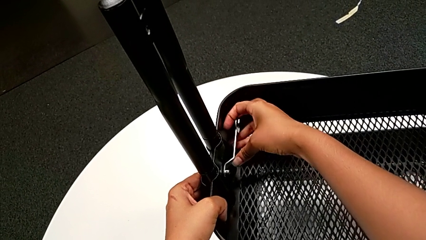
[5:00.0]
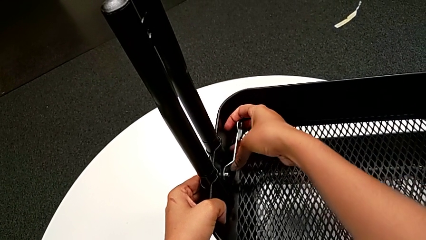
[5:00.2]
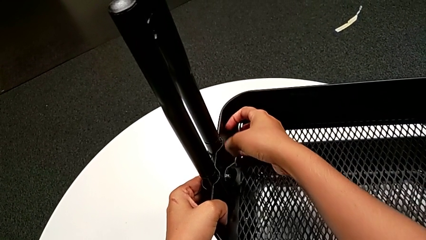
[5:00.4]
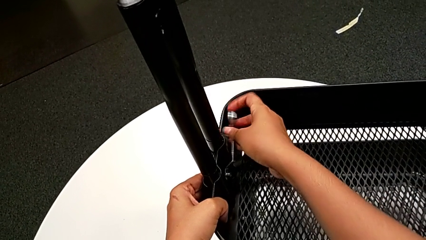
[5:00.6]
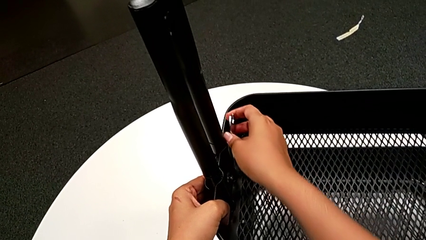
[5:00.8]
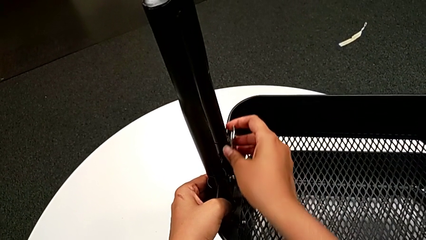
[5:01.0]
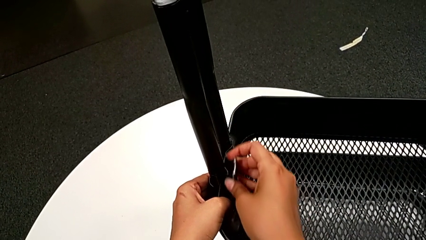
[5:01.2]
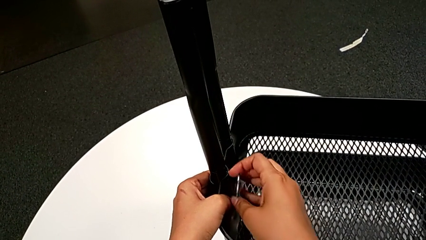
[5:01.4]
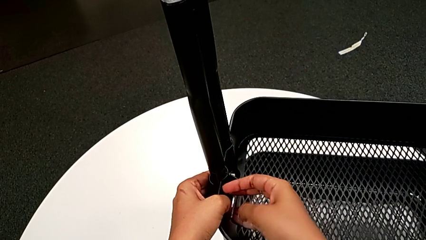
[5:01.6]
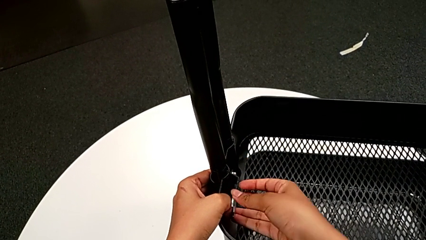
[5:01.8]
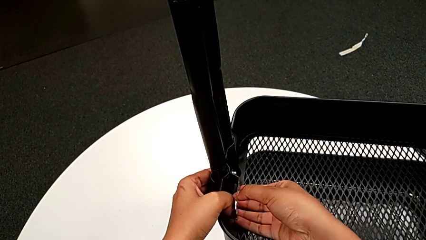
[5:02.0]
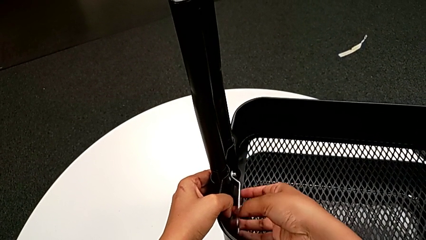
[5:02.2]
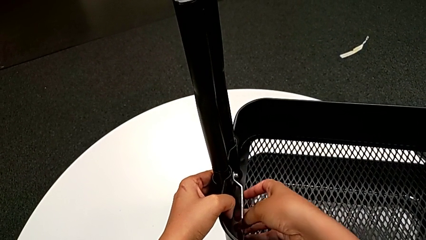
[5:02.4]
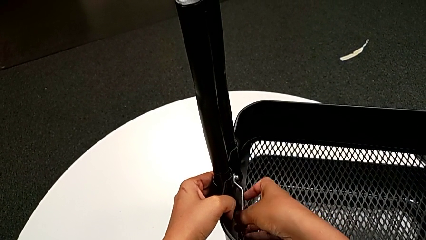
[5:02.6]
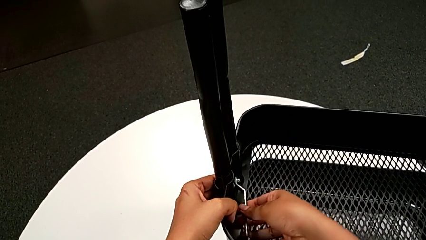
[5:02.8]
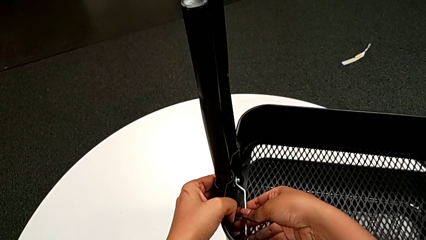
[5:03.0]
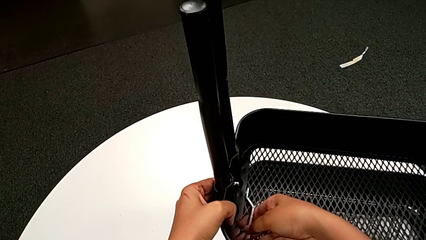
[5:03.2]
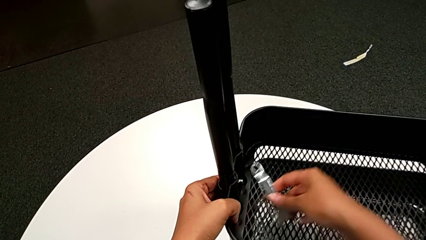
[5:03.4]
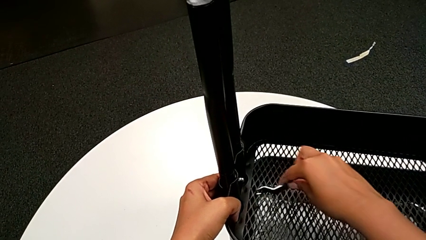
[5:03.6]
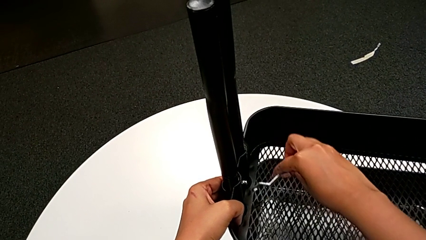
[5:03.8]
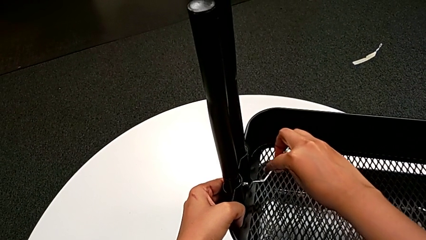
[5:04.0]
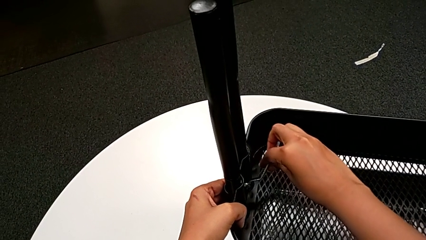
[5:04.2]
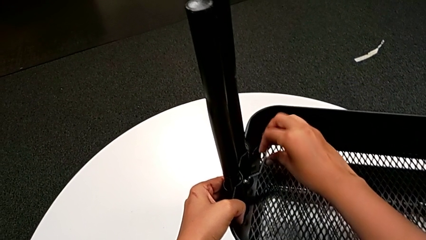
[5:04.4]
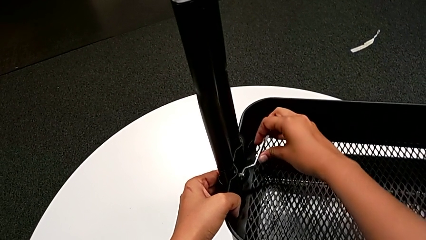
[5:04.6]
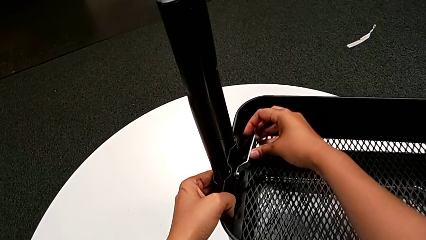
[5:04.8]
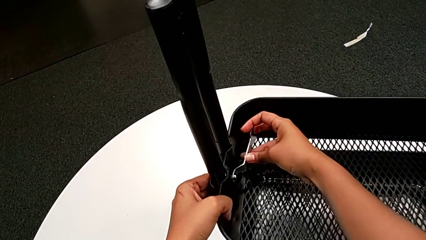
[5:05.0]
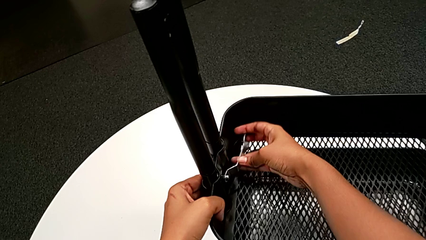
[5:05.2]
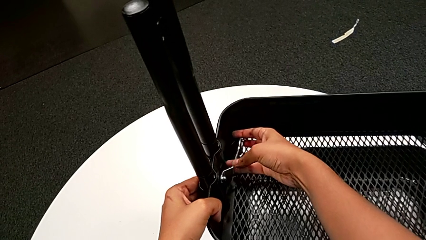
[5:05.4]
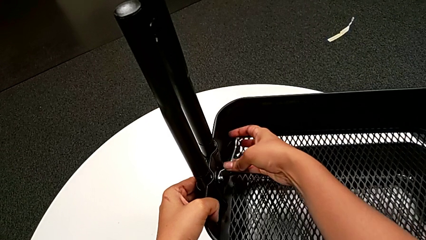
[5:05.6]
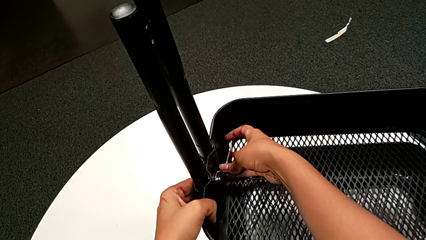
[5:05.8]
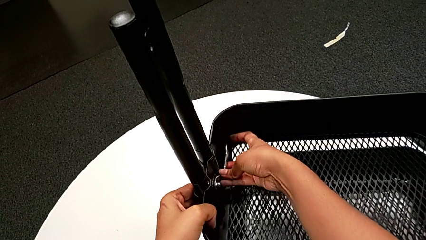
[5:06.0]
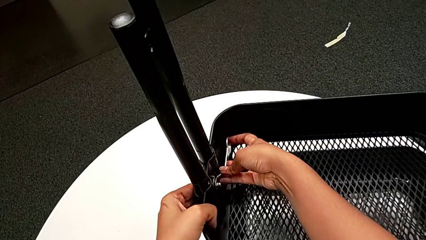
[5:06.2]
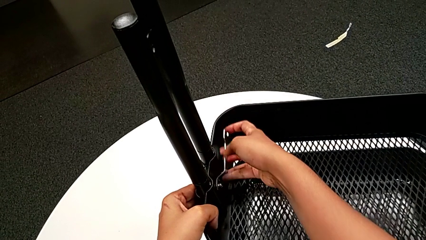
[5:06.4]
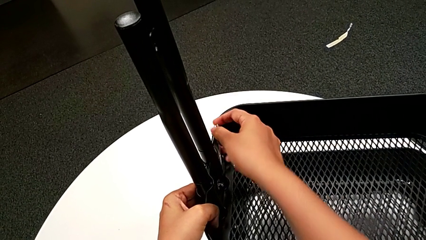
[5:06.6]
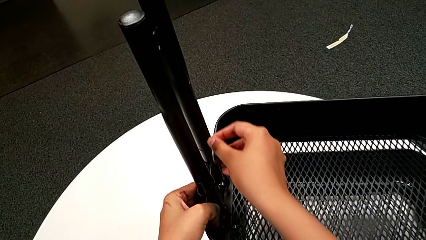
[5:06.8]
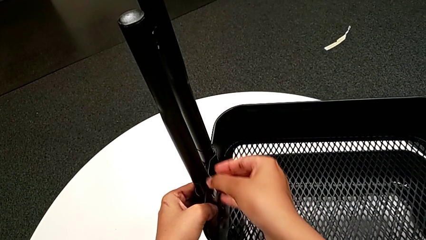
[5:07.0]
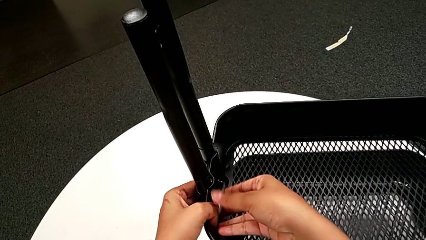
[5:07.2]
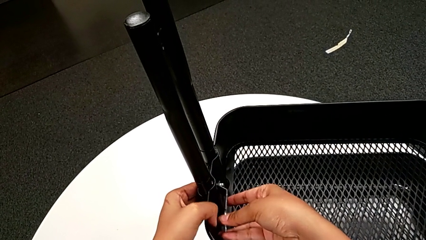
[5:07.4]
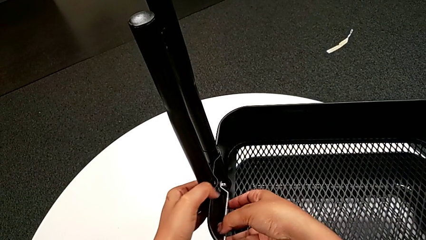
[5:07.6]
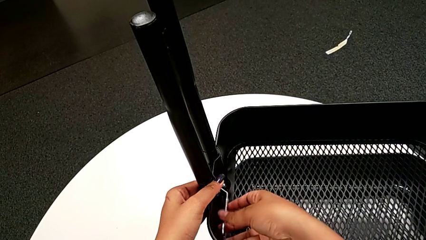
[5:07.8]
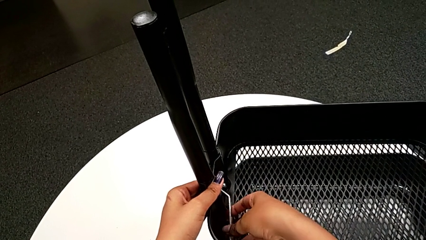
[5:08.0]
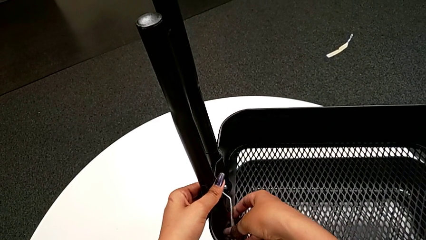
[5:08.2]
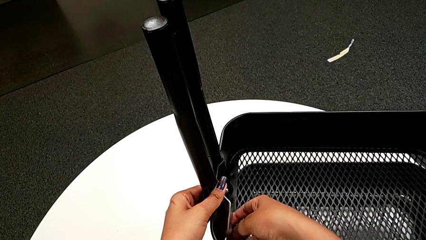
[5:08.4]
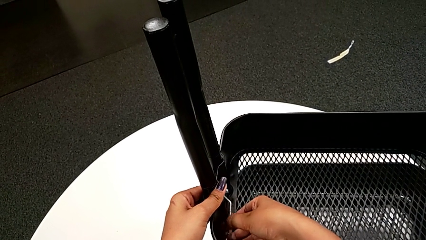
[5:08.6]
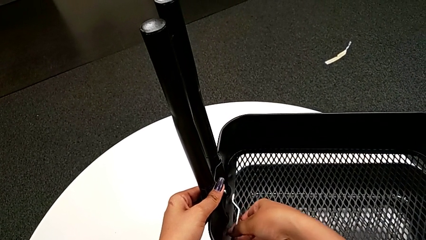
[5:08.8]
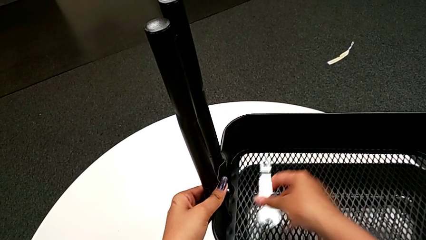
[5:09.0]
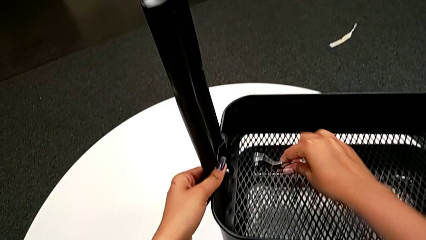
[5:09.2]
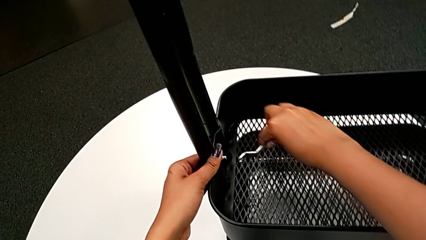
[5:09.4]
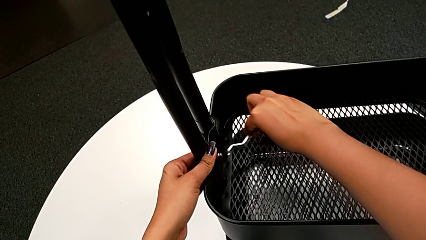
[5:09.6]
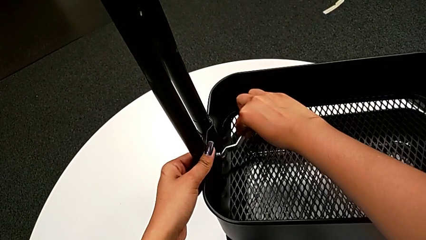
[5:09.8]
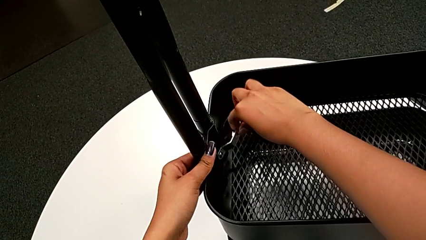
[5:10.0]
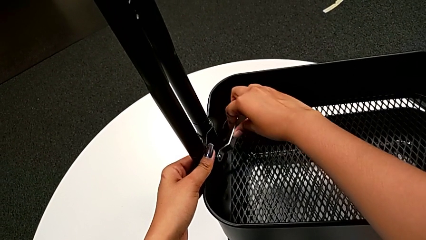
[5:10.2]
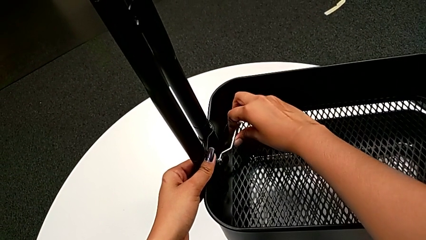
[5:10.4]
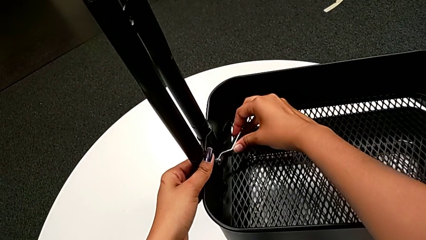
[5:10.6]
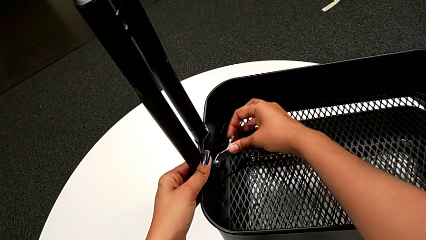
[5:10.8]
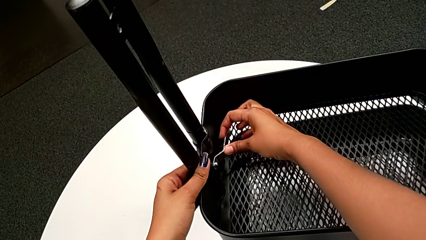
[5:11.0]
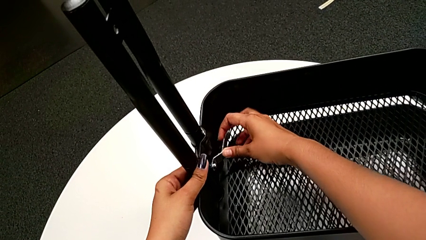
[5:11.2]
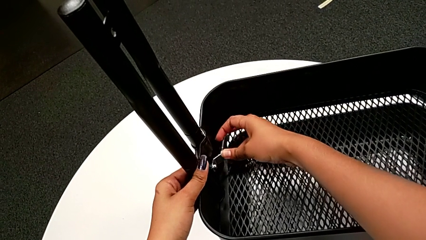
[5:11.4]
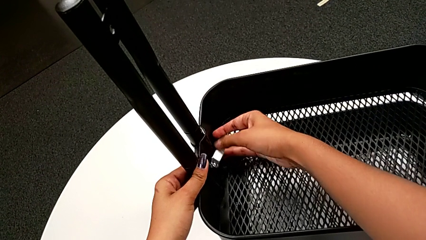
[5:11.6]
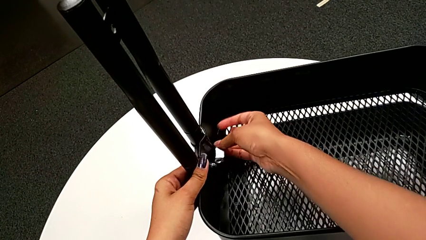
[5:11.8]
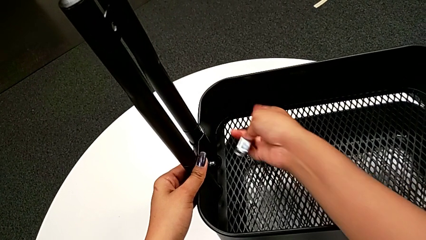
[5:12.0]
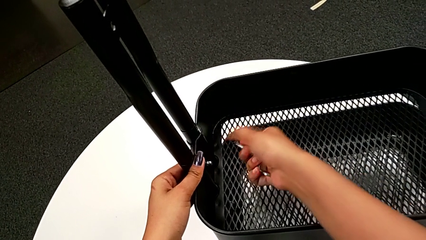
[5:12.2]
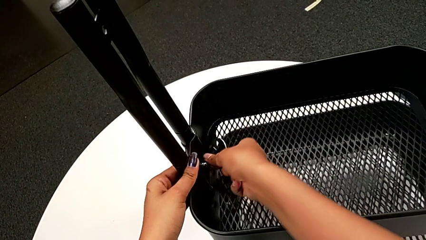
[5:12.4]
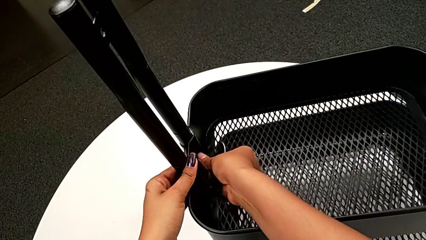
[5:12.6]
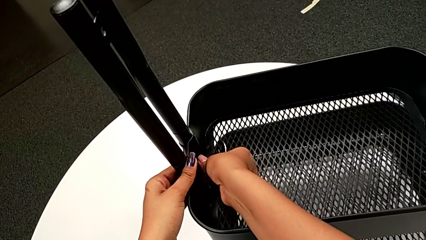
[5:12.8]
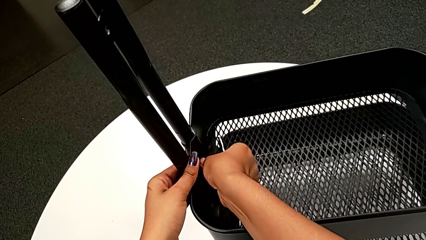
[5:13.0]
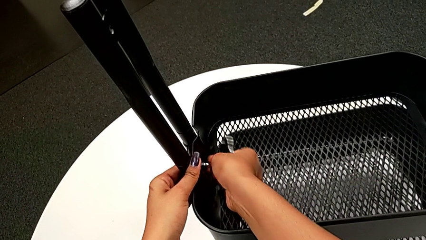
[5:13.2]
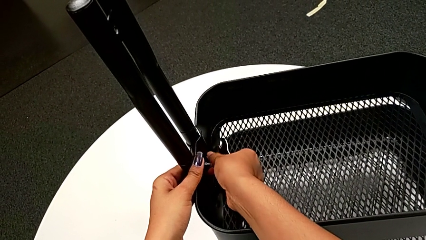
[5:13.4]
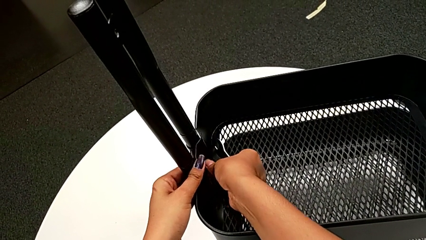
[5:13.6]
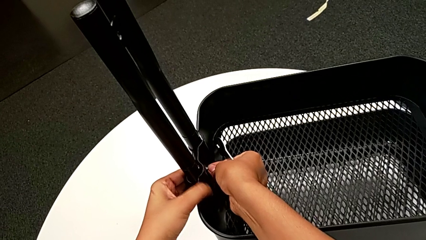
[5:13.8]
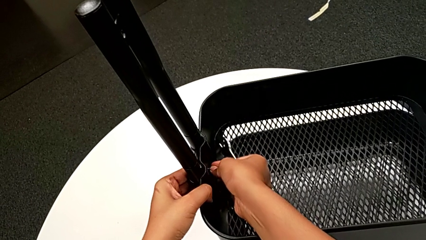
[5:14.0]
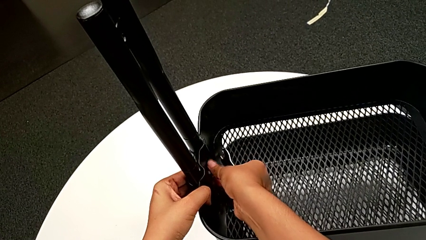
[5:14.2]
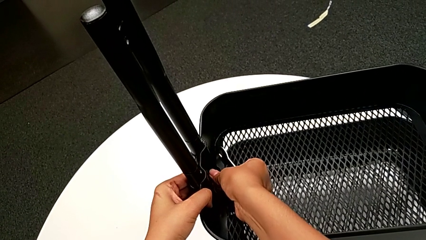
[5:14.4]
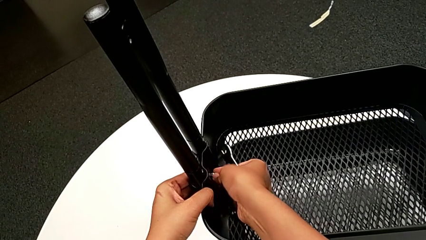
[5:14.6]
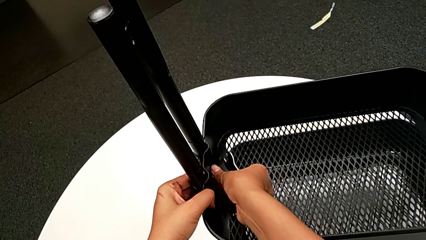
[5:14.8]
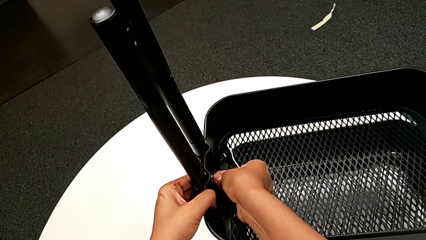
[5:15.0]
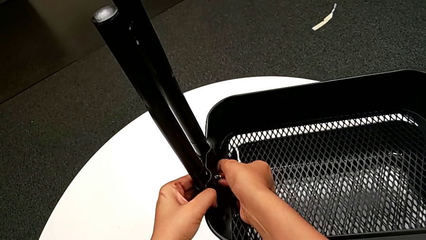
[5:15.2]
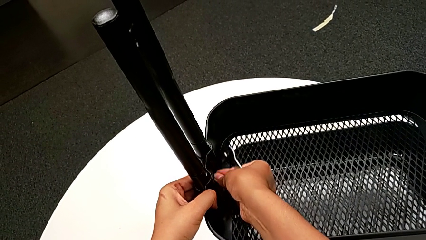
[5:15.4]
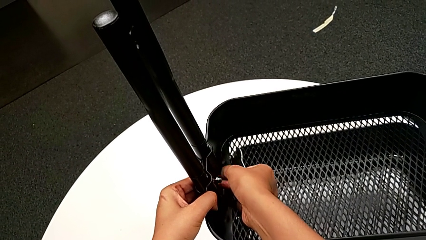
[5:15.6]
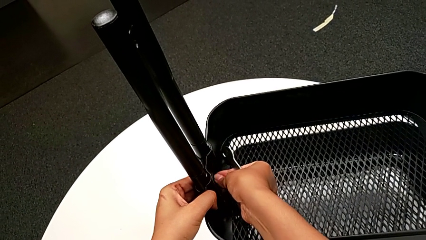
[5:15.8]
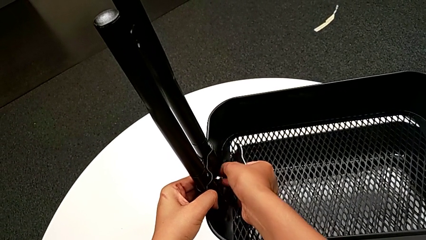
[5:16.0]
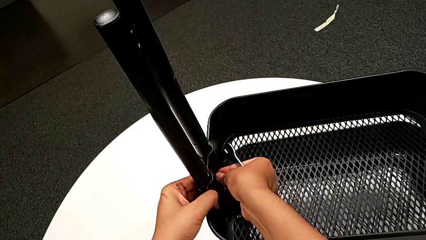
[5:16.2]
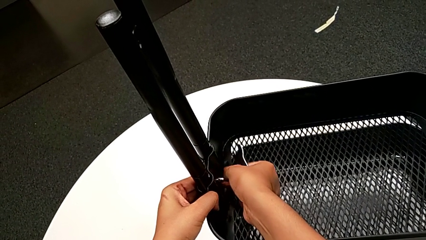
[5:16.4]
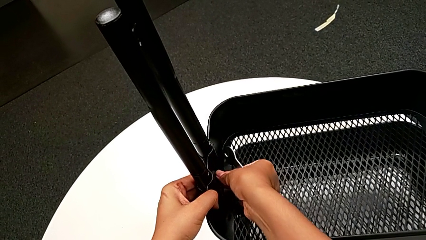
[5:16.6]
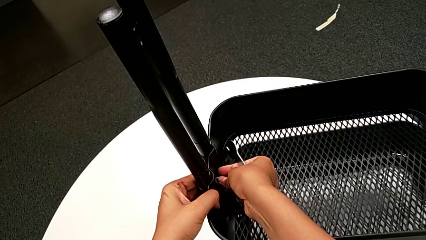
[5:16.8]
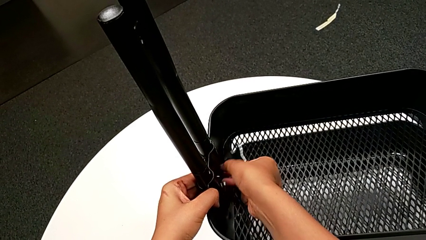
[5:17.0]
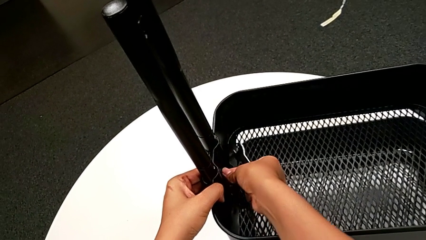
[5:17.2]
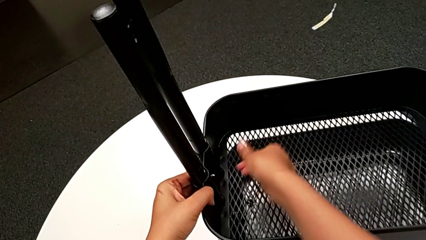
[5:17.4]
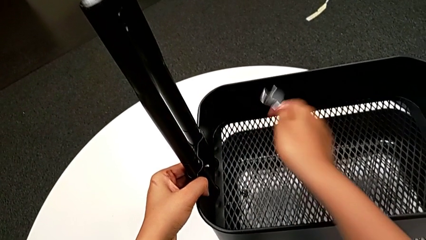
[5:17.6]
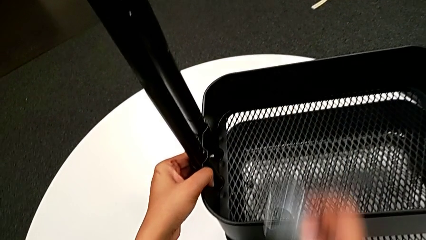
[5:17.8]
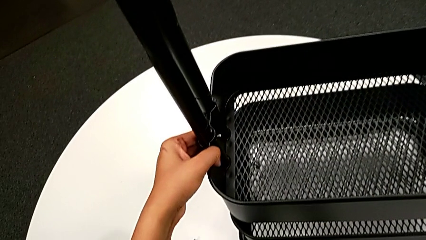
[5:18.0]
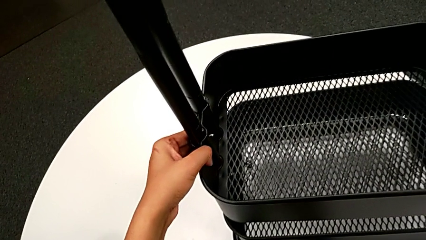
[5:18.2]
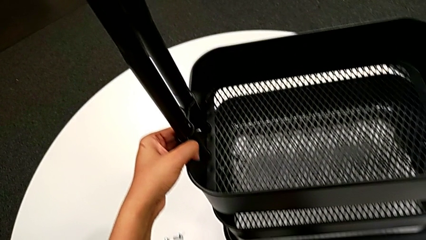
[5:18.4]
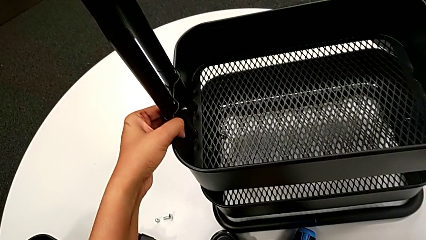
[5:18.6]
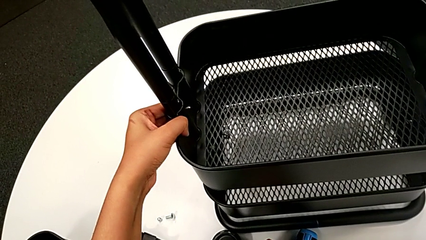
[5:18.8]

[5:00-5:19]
The camera wearer is unscrewing the bolt in the middle tray of a rolling cart. They keep unscrewing the fourth hexagon cap nut, unscrew it, drop it and place the flat hexagonal wrench.
